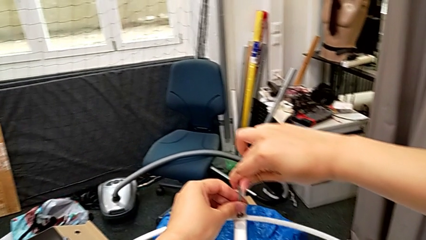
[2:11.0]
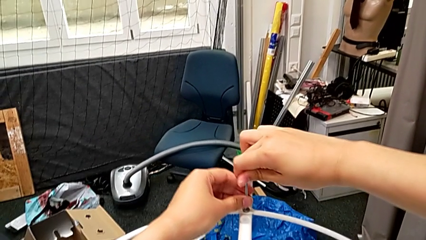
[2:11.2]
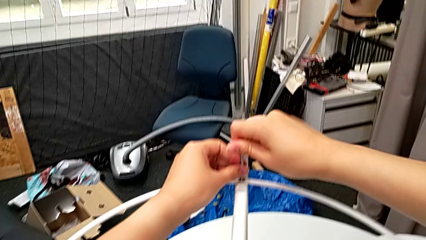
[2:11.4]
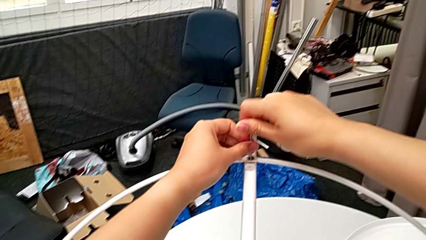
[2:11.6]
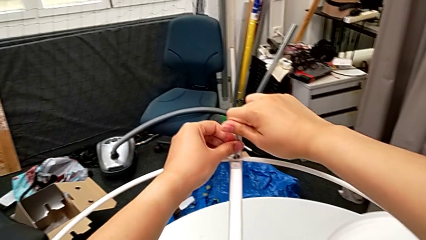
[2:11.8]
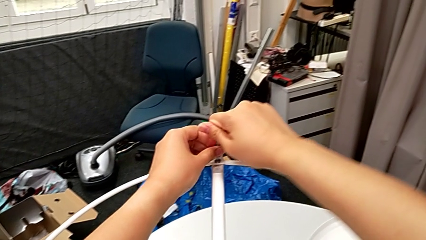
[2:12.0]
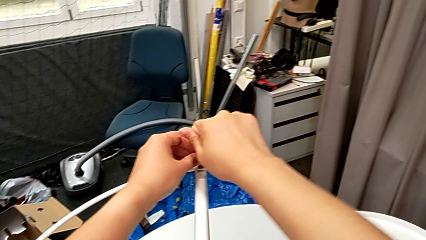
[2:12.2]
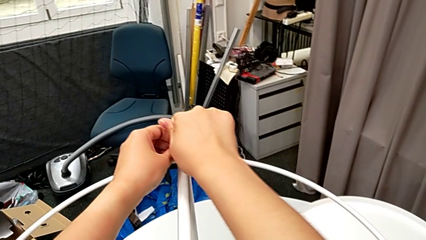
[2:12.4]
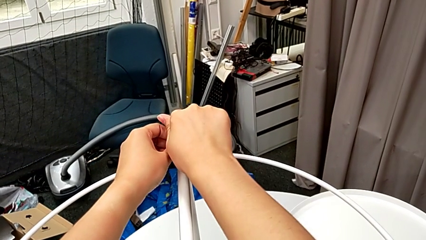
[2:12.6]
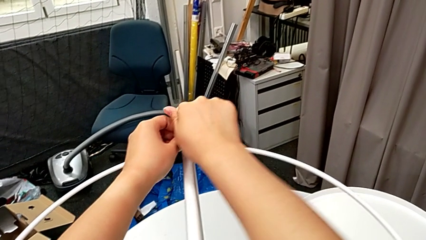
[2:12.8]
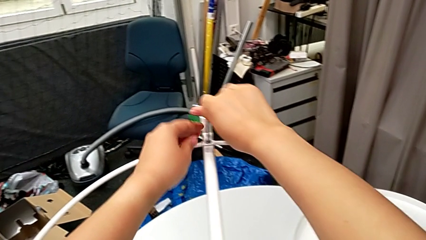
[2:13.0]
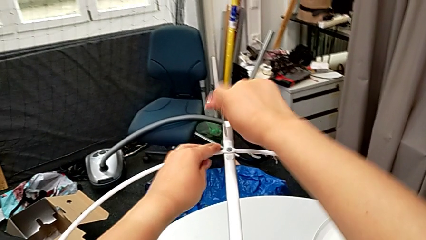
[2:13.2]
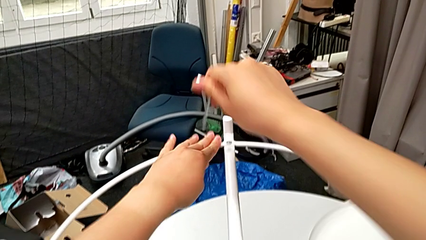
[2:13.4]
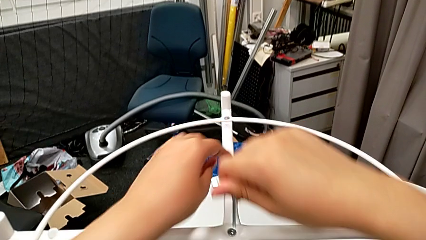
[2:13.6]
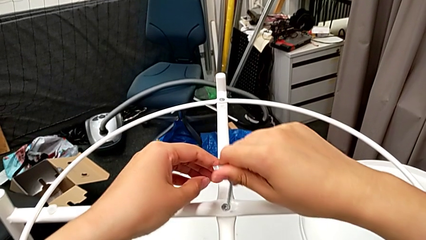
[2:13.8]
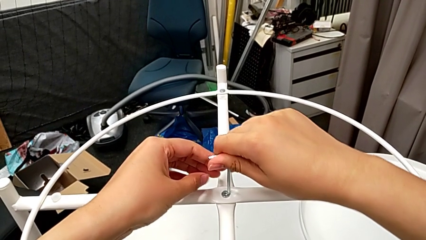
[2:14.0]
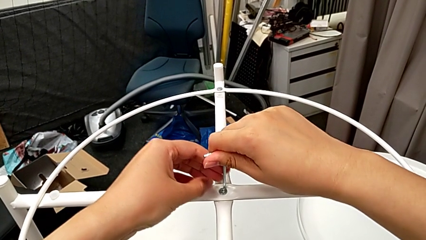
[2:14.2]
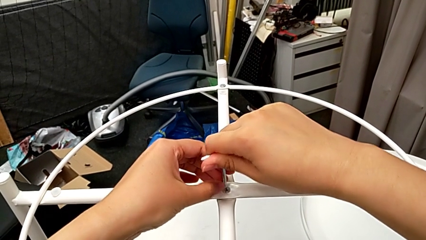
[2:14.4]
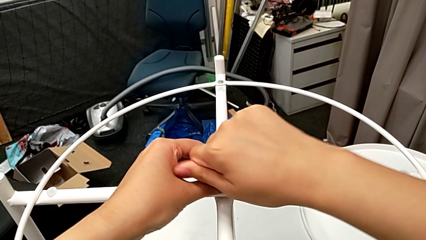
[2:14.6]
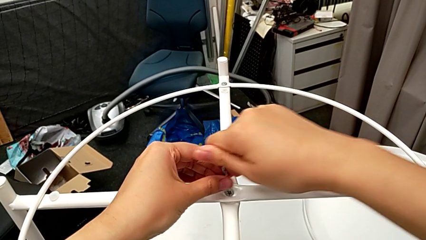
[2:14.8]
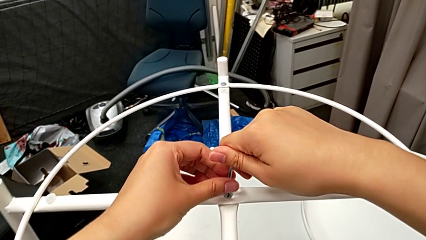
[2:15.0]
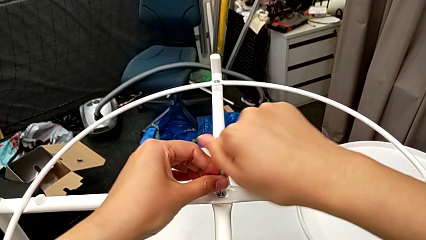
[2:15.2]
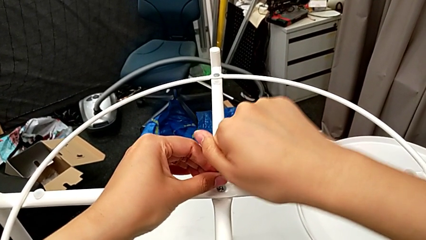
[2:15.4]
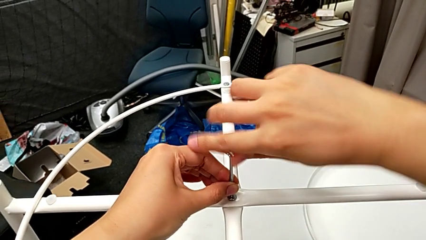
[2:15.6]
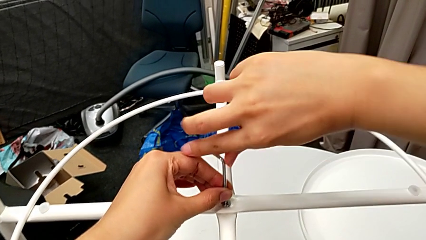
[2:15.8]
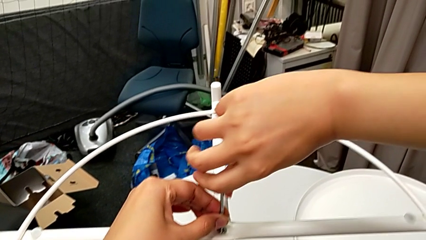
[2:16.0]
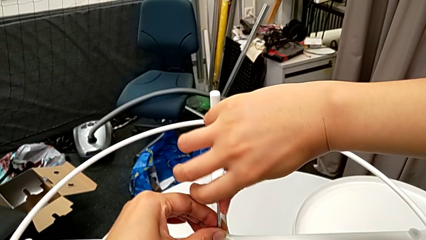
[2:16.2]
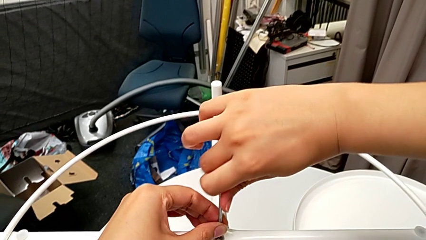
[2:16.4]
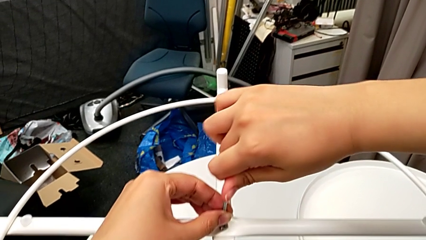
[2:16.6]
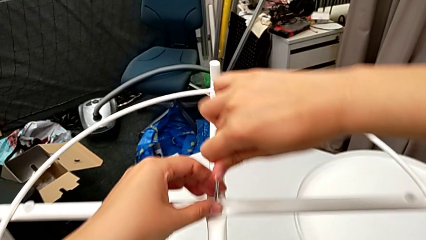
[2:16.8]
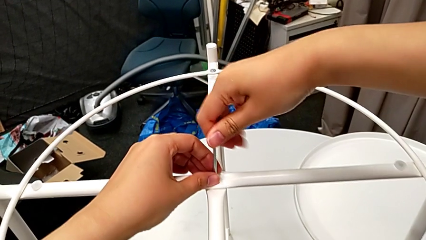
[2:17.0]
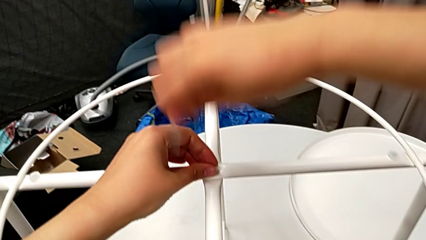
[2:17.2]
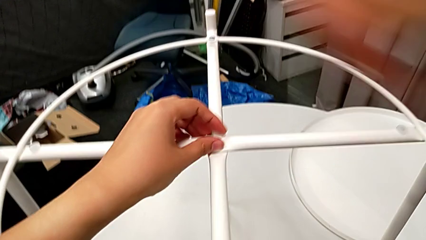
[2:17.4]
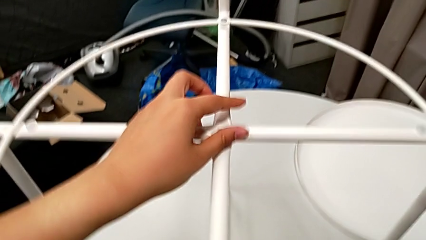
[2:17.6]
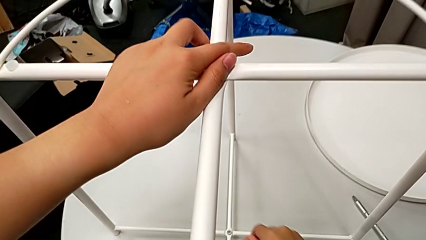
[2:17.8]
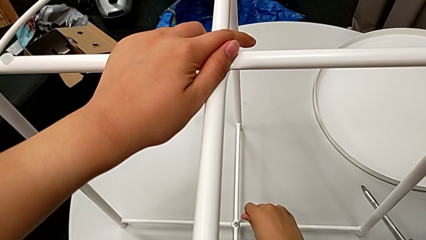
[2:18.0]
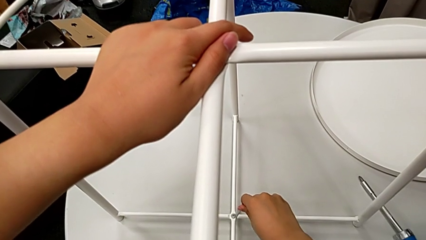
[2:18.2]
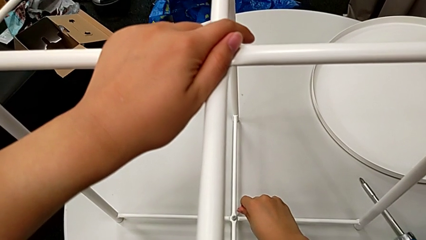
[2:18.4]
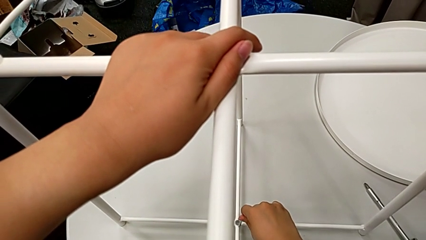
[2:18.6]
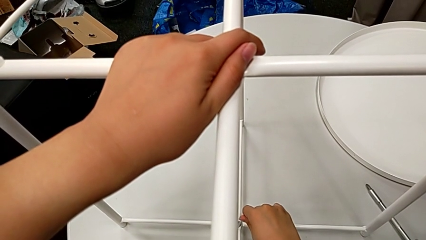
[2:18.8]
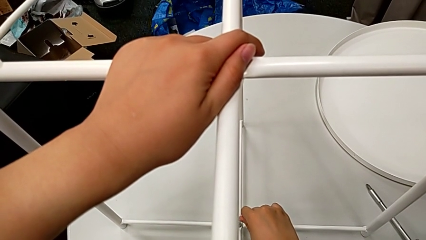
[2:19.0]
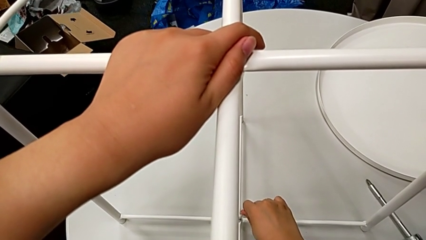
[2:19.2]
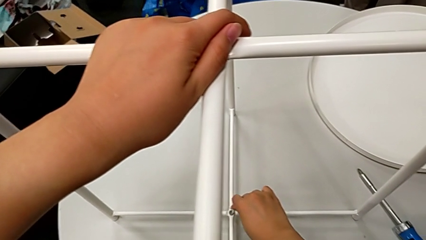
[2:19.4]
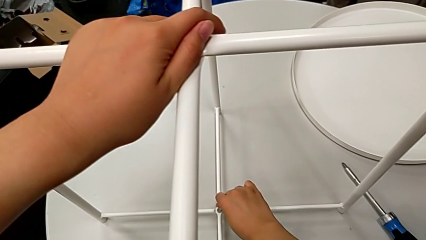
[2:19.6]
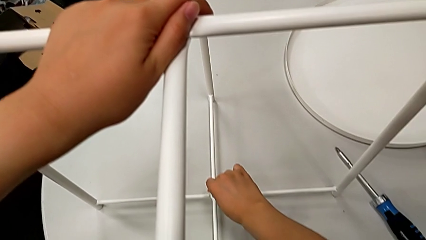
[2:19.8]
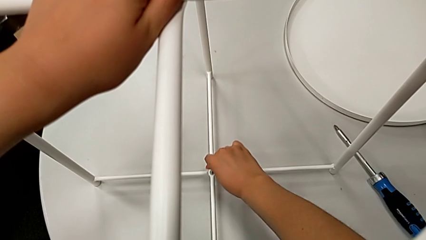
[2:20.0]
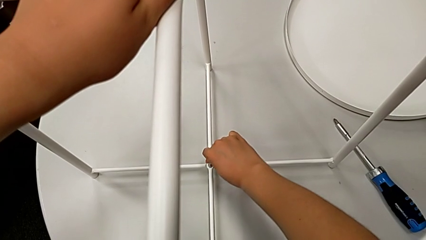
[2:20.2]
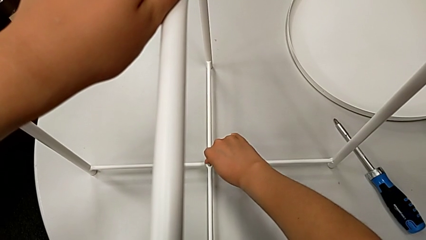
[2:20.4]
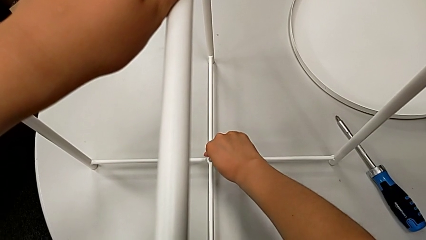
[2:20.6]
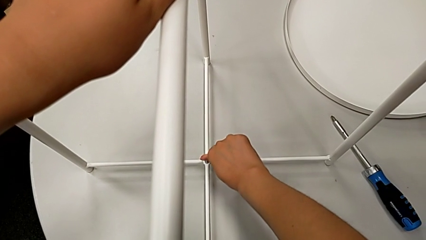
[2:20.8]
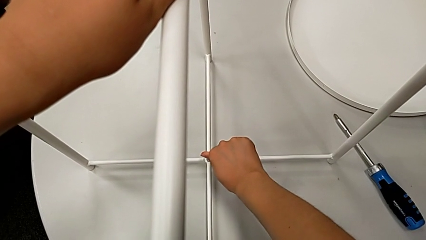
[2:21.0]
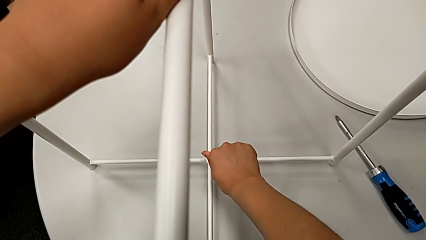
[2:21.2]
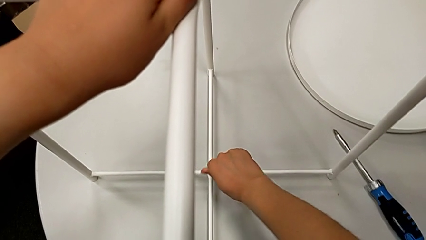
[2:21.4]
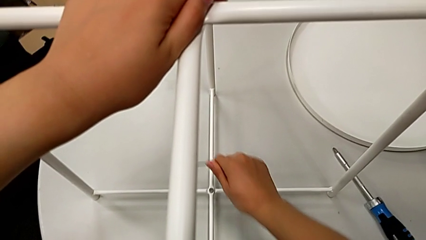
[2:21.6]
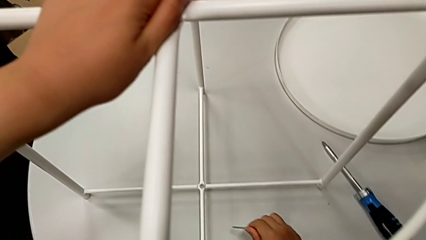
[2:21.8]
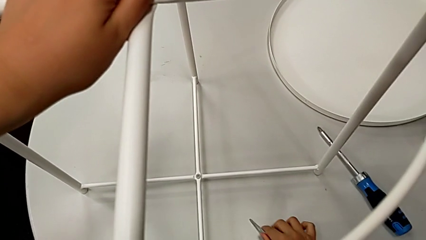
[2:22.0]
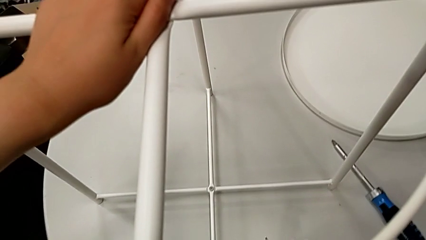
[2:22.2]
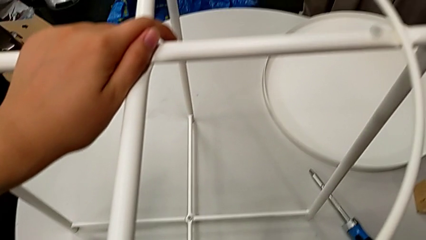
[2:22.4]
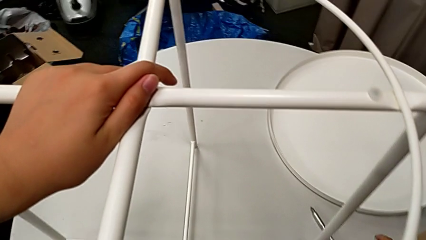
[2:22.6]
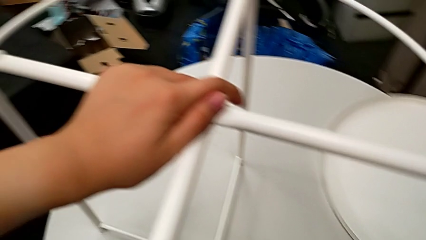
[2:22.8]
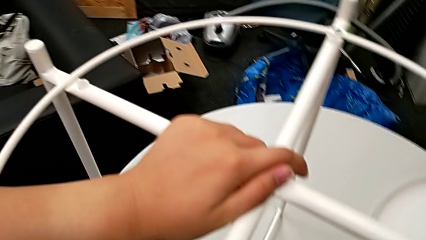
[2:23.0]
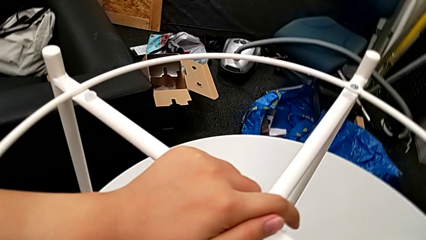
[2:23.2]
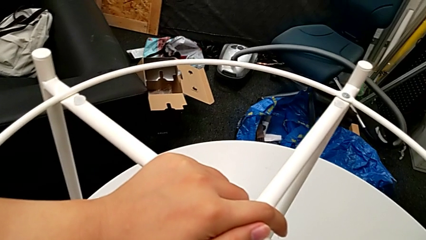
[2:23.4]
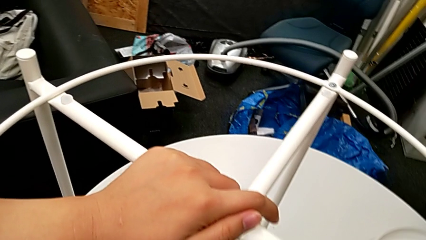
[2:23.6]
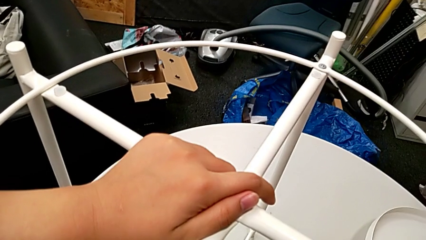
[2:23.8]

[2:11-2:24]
The camera wearer is screwing the circle. They lift the Allen wrench, approach the middle hex socket head, insert the Allen wrench, screw the top hex socket head, approach the bottom hex socket head, hold the upper leg, insert the Allen wrench, screw the bottom hex socket head and place the Allen wrench.

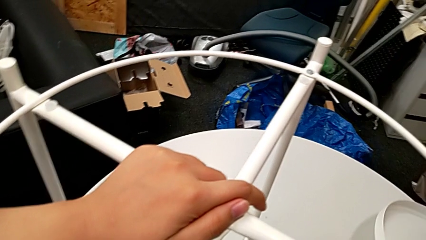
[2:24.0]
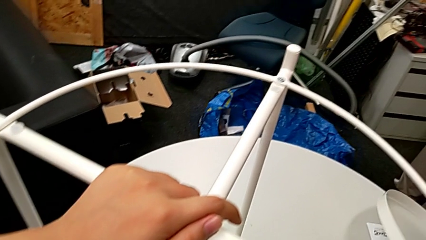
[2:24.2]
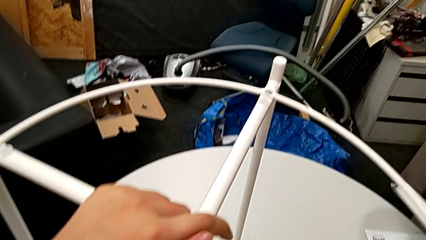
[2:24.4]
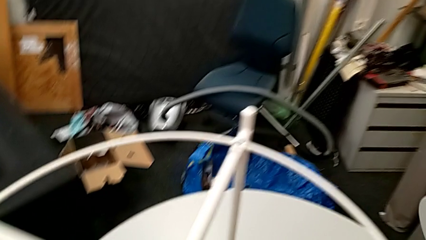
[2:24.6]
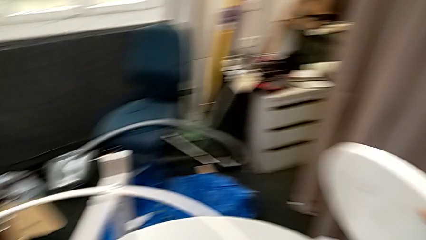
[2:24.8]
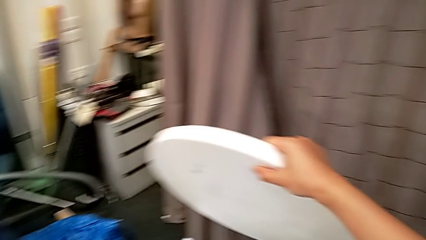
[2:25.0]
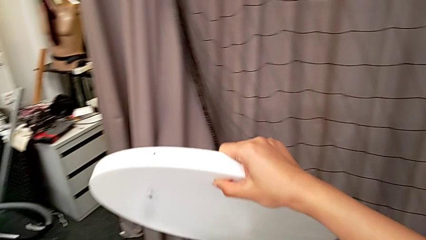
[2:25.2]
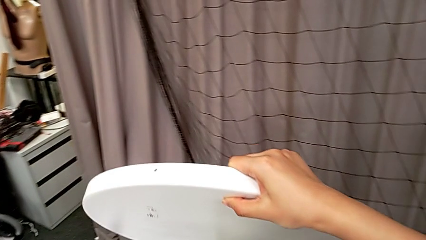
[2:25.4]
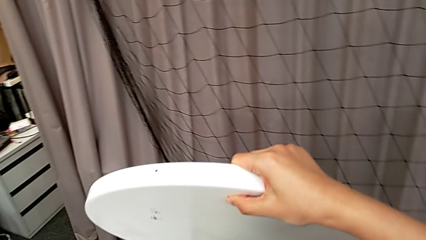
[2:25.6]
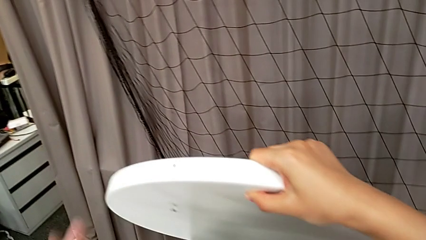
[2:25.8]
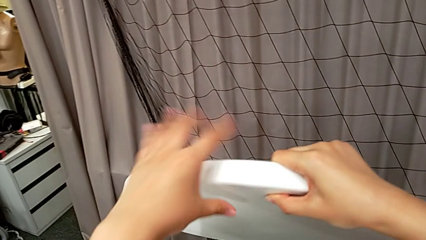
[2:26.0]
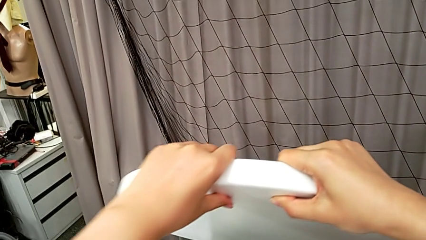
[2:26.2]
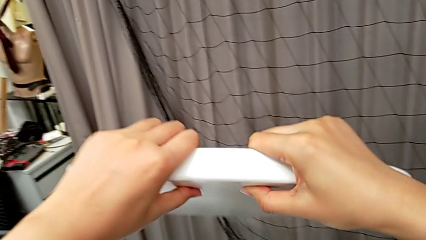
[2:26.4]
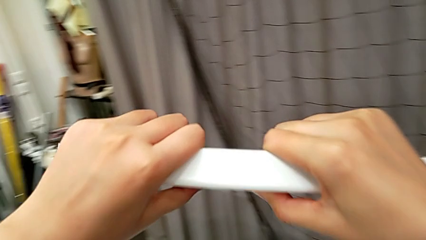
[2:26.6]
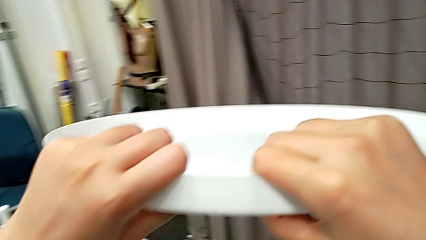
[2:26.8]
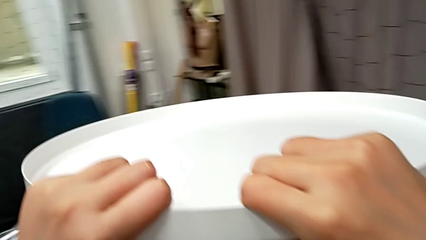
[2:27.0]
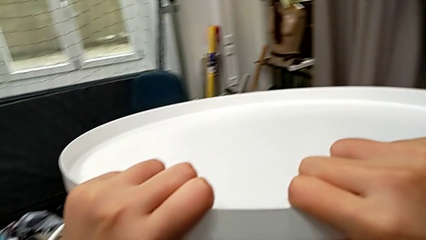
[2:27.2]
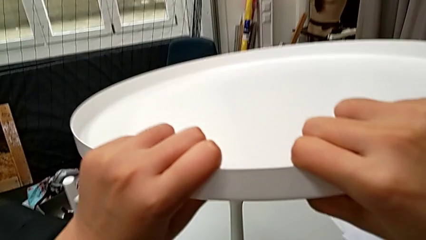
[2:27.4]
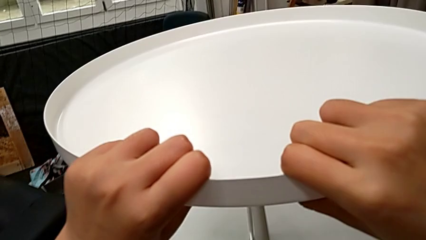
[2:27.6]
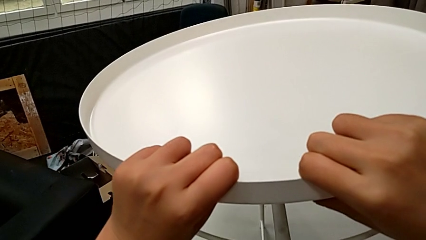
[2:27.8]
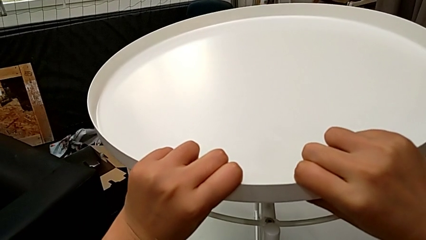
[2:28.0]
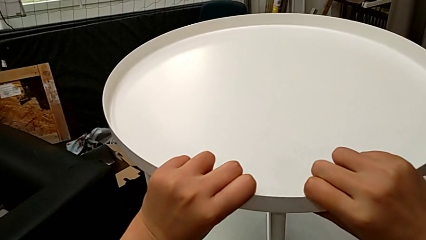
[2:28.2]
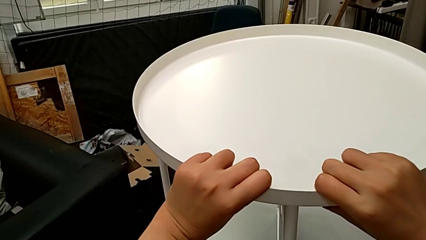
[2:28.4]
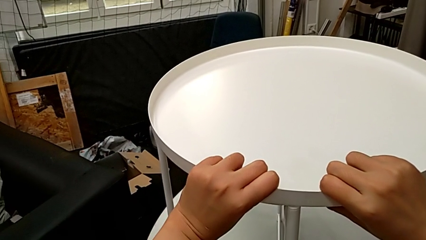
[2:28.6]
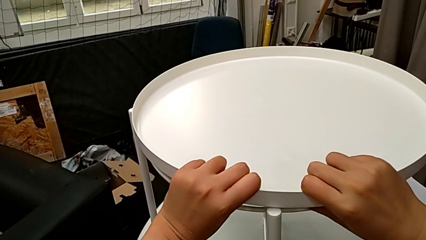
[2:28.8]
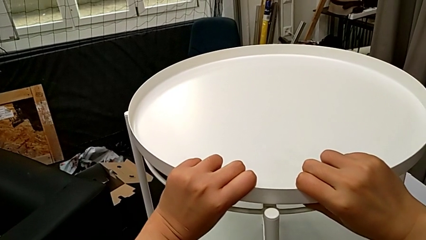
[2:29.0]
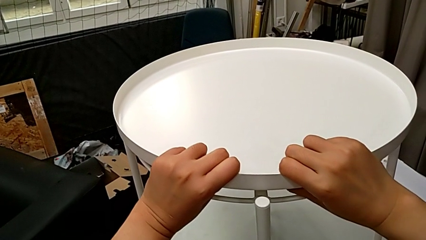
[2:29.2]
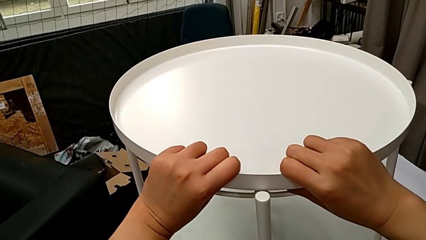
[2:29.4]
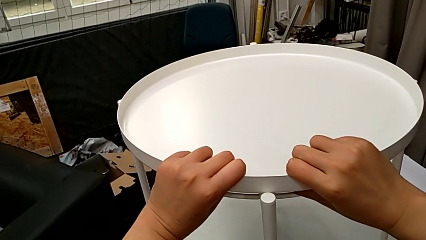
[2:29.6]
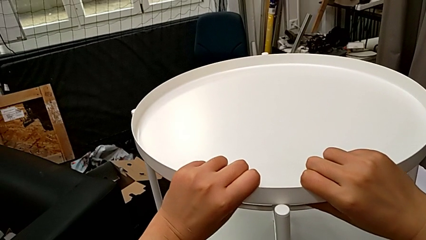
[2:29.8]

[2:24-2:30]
The camera wearer is putting the tray. They lift the tray, grab it, approach the leg and begin to place the tray.
